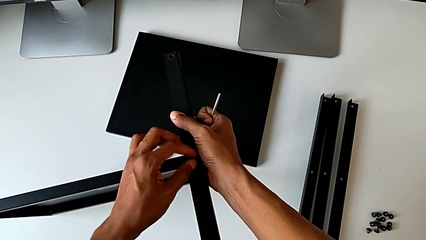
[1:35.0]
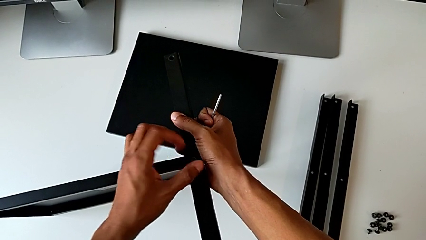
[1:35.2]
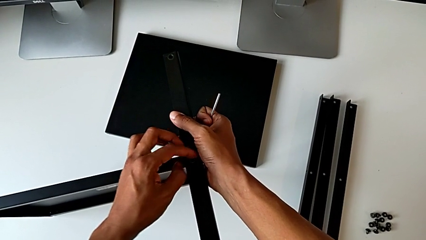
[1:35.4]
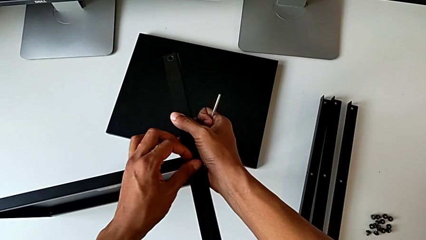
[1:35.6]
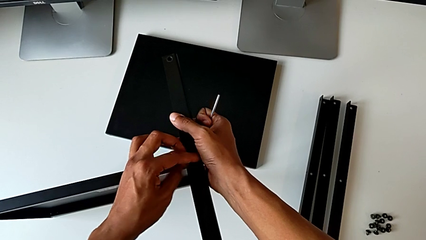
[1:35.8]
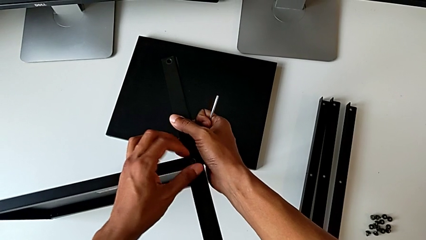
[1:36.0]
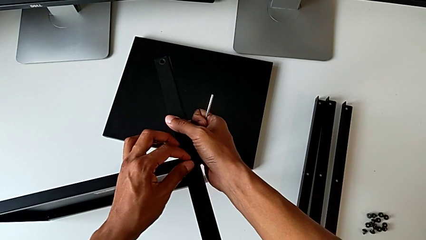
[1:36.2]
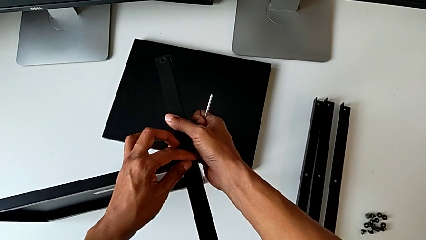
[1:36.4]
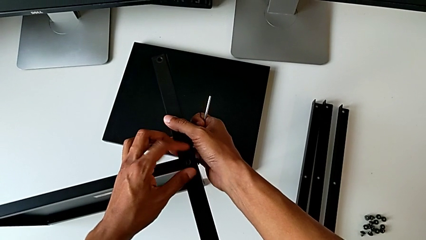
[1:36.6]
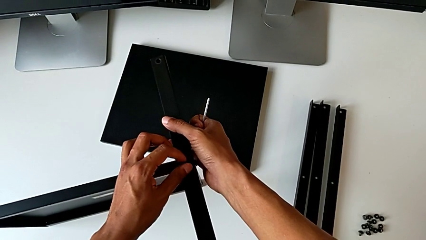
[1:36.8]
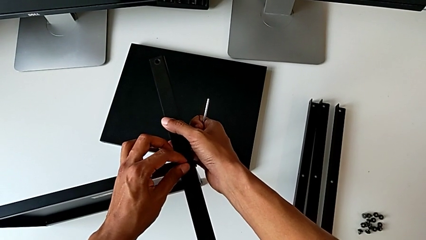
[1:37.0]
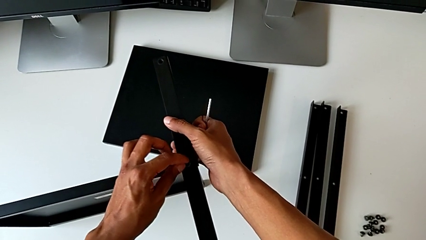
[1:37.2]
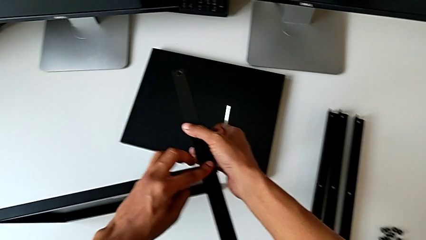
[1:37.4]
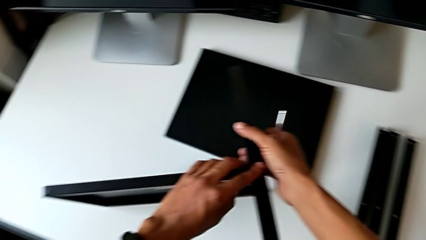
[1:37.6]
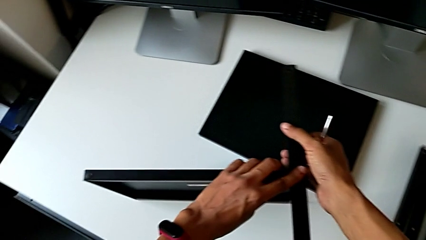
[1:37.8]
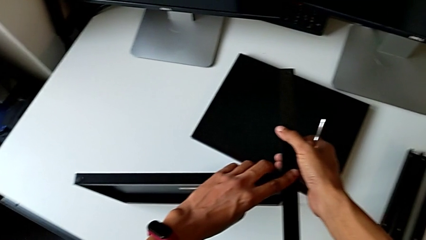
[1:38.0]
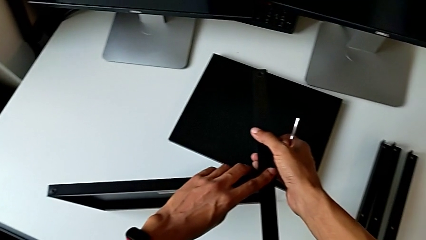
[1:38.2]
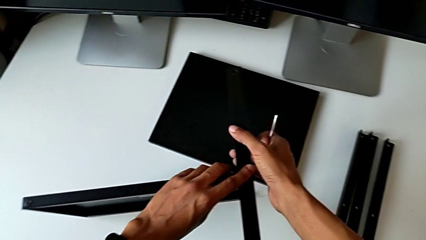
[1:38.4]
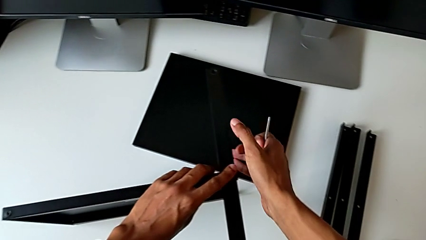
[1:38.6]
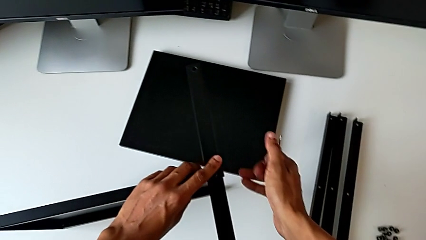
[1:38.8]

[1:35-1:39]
The camera wearer is screwing the first leg of the table. They keep screwing the hex socket head.

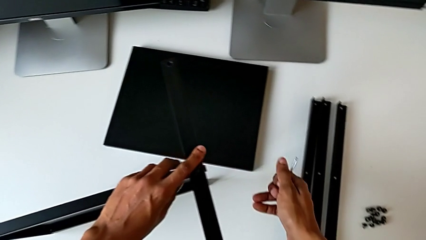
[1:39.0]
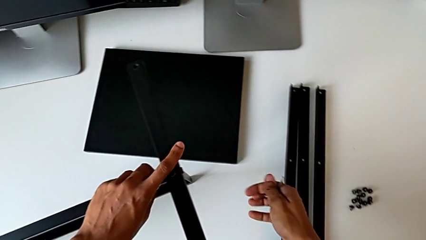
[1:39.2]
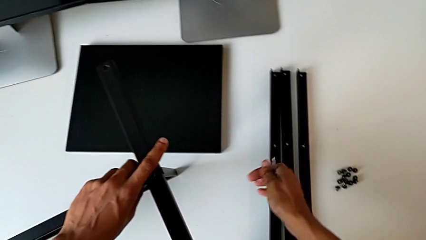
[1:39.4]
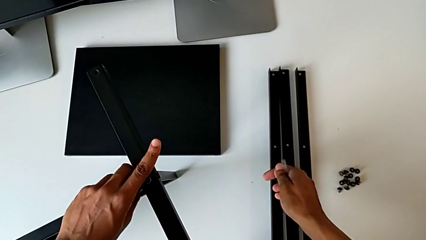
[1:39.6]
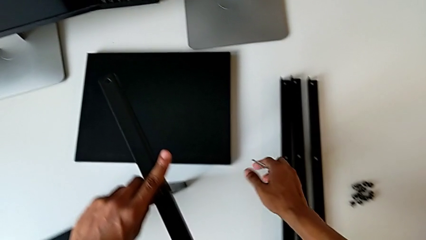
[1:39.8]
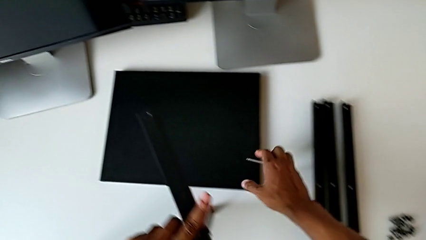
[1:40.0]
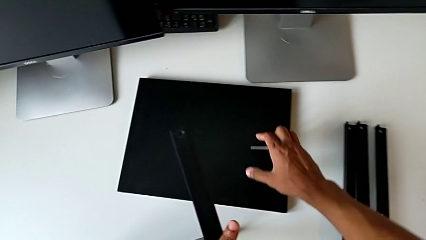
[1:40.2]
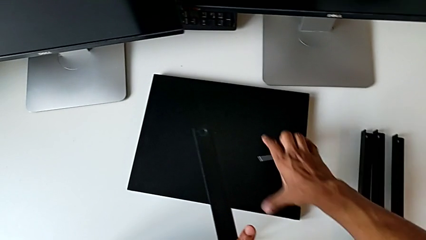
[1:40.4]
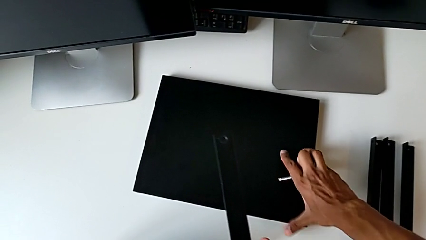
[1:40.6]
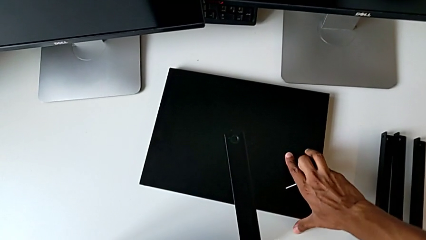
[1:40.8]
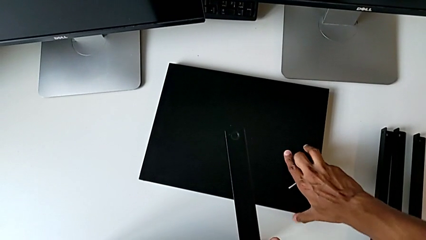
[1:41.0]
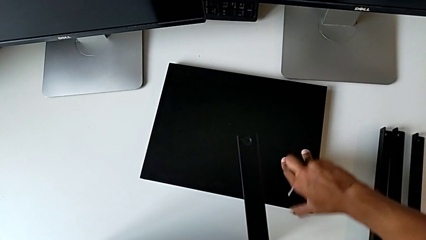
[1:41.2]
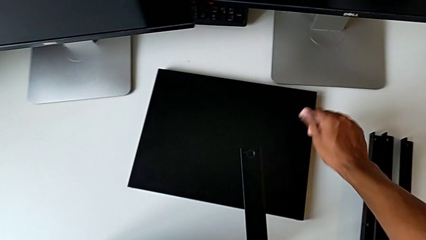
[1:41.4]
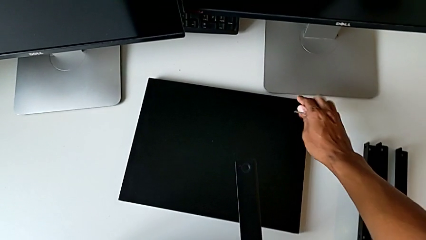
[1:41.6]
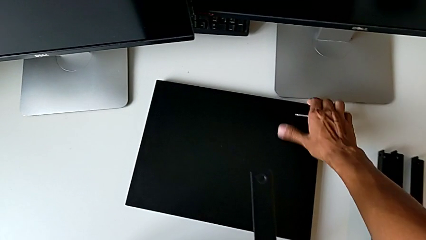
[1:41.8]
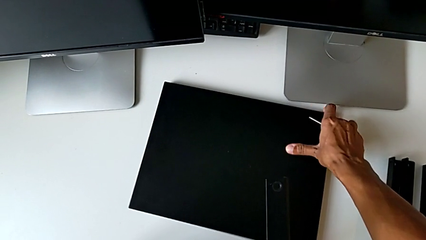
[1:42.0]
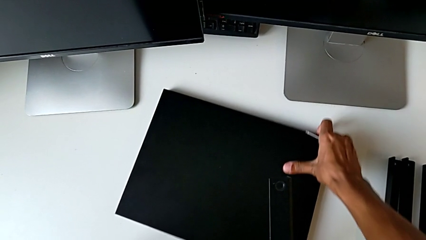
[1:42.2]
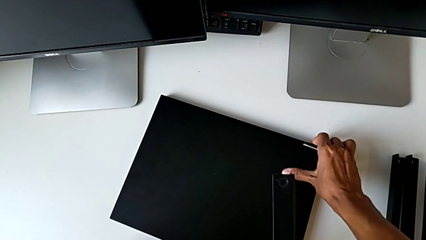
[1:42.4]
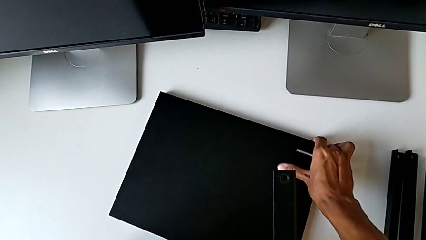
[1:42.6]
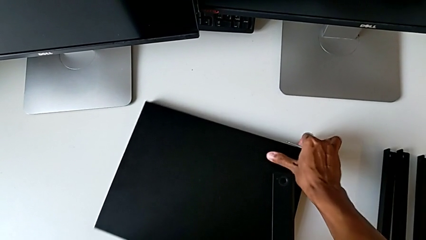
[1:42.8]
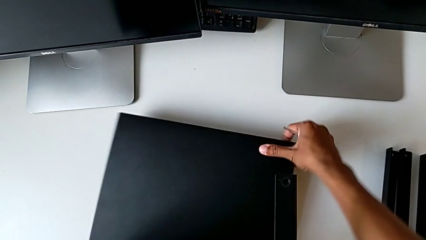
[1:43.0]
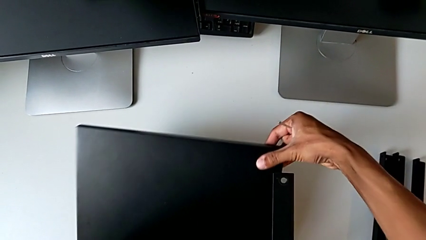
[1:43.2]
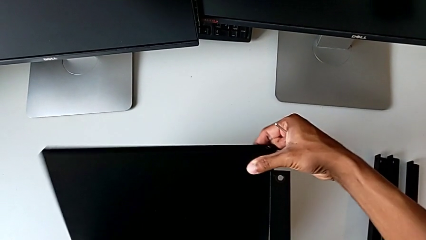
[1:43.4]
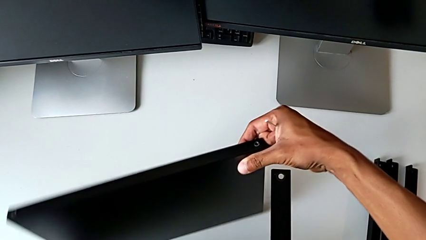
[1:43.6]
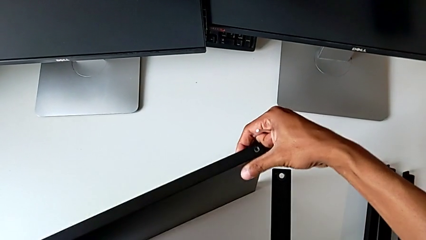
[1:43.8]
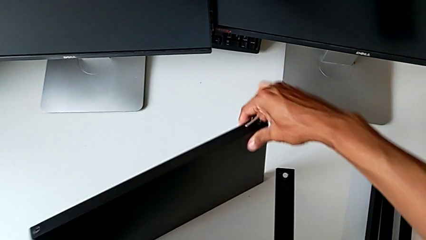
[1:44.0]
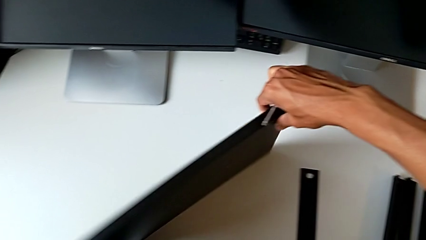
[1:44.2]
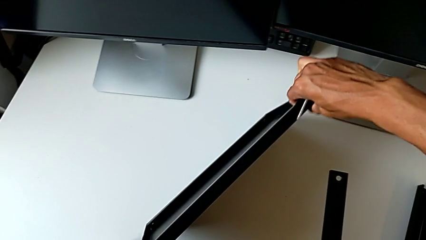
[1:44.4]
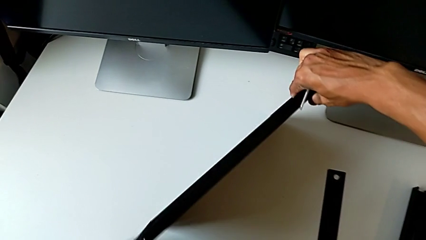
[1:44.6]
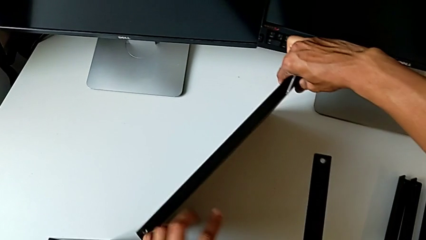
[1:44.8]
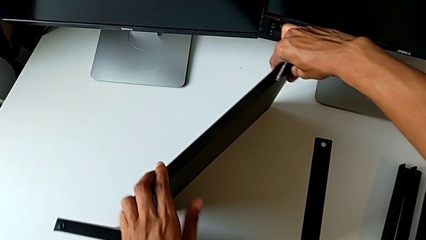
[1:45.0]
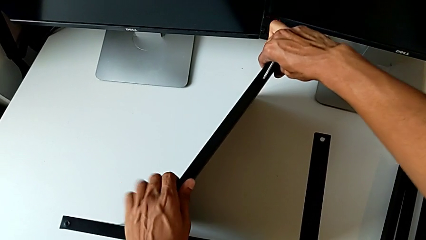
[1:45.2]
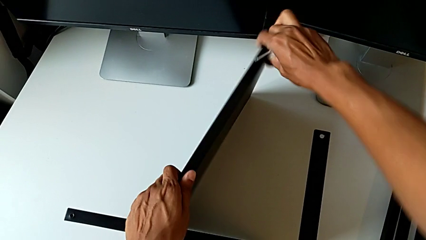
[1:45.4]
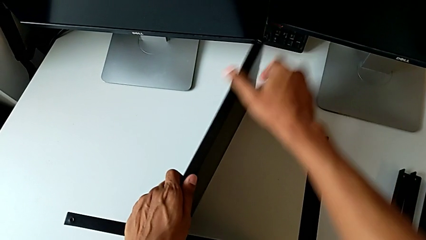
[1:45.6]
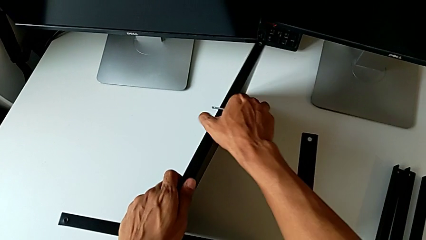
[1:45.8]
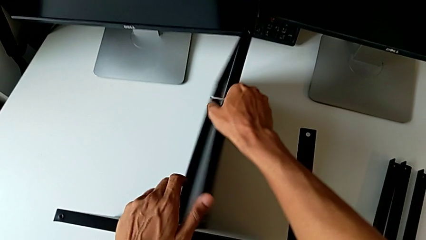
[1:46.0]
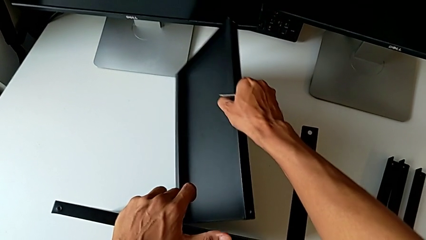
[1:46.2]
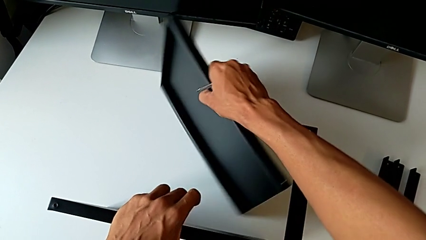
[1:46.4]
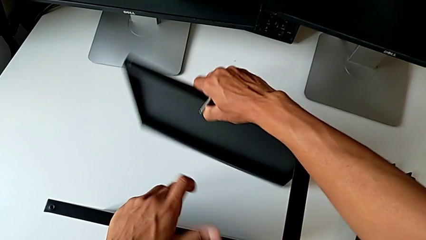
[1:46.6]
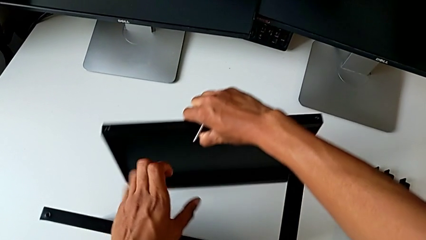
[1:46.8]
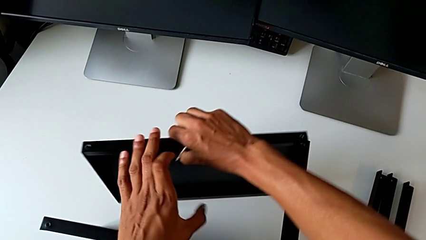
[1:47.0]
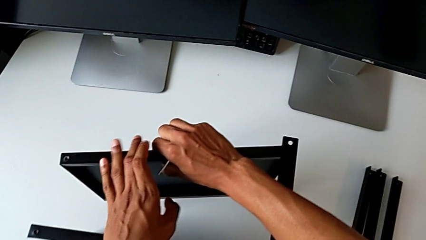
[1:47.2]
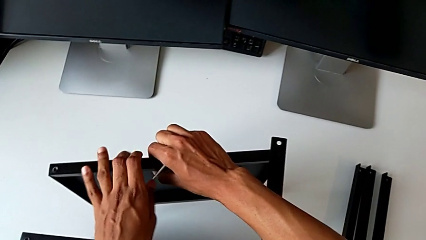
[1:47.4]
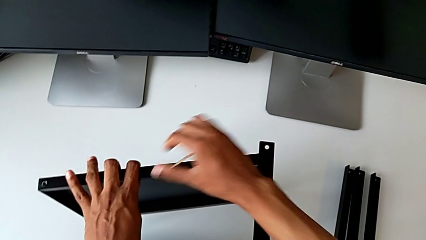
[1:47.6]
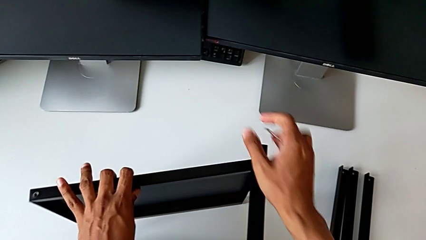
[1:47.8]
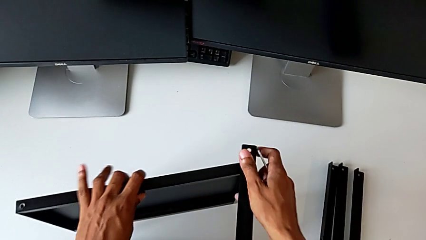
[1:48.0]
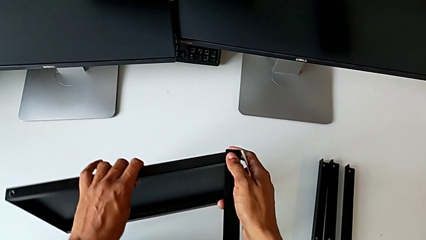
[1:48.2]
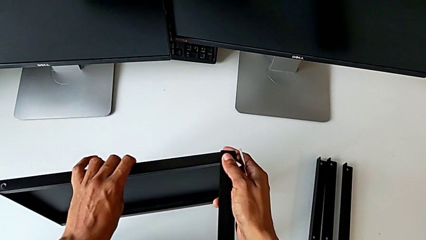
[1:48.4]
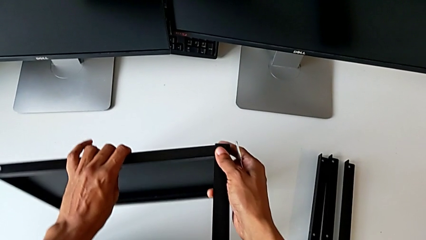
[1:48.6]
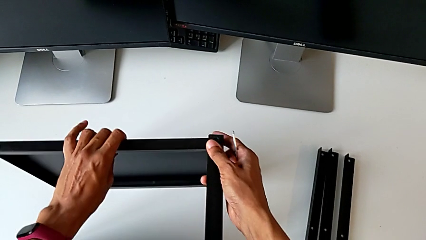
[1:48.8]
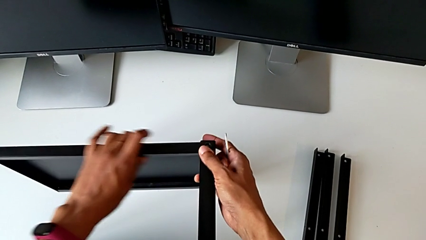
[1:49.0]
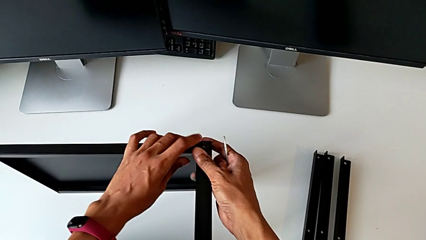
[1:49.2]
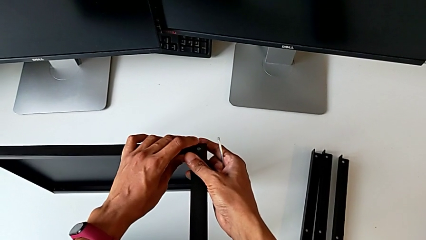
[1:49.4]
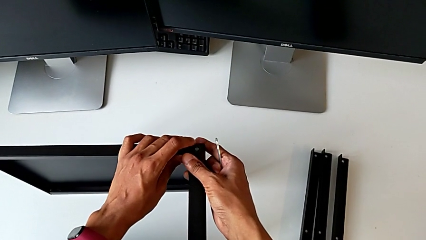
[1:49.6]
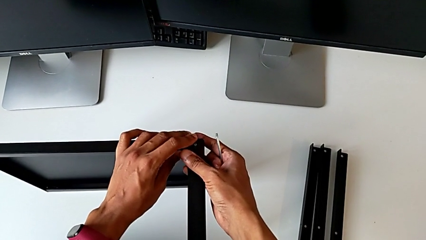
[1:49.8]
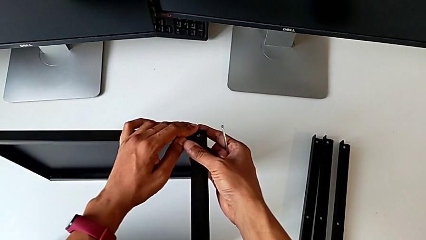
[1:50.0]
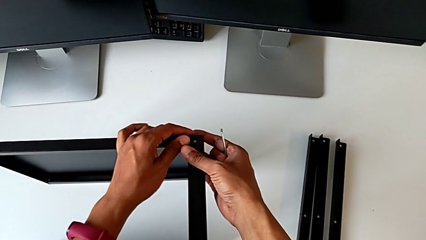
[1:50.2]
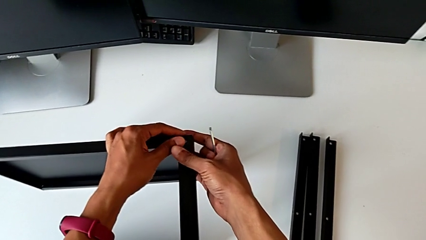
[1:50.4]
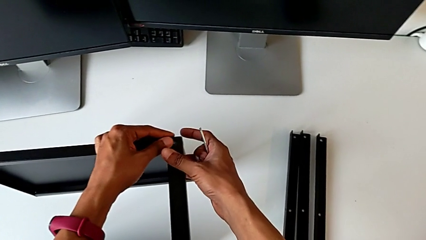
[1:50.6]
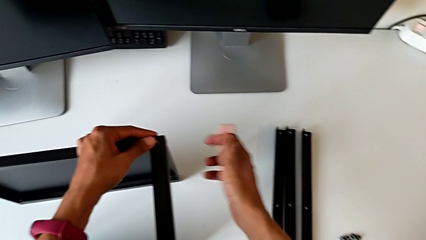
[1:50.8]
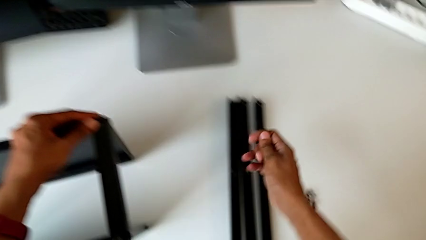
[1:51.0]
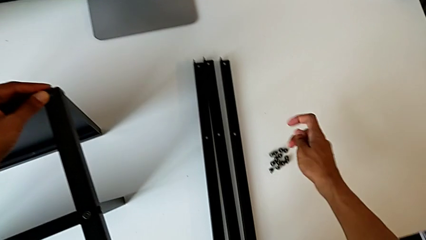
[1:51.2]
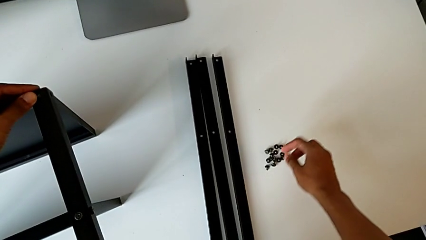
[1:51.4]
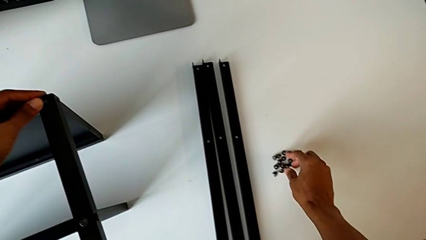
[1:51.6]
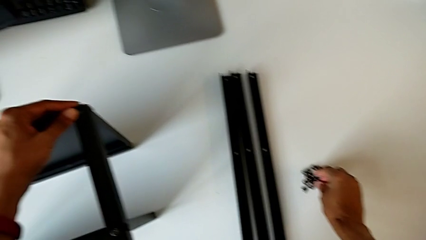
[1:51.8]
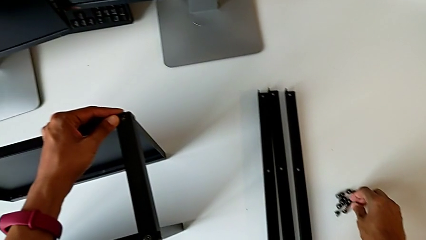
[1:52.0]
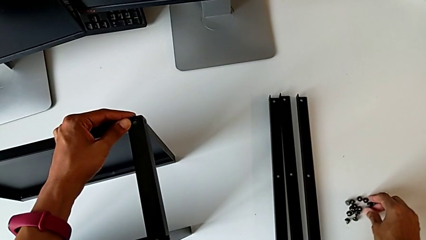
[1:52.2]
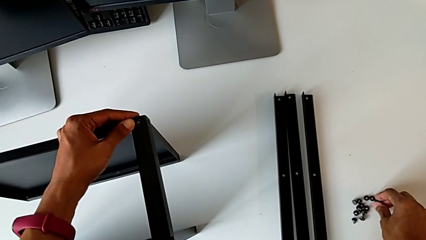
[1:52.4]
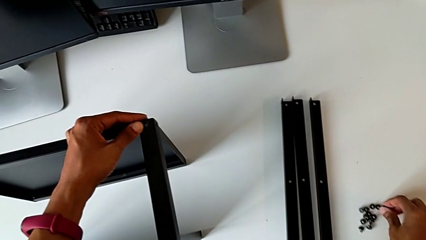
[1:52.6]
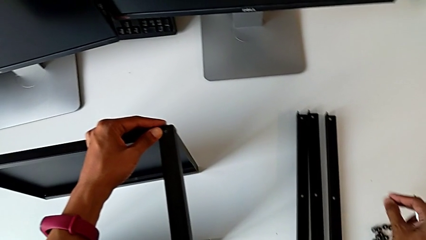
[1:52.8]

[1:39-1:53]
The camera wearer is assembling the top tray. They grab the top tray, rotate it, align it and grab the hex socket head.
